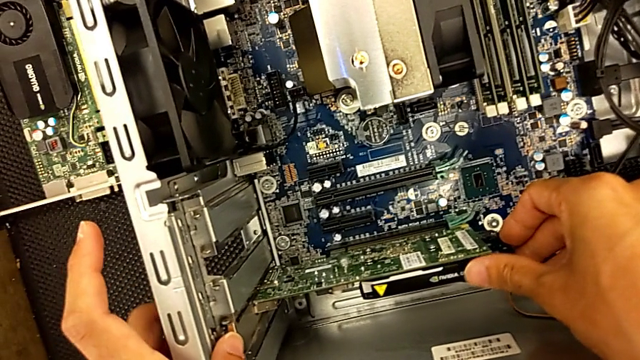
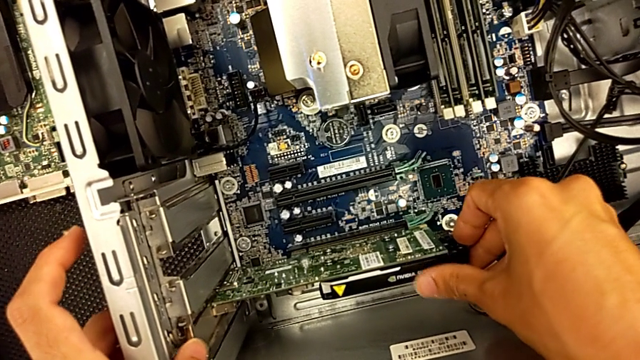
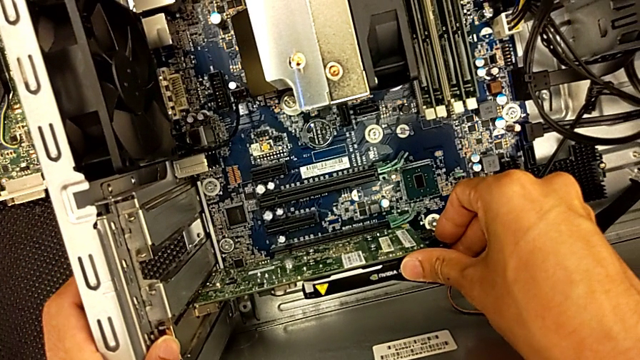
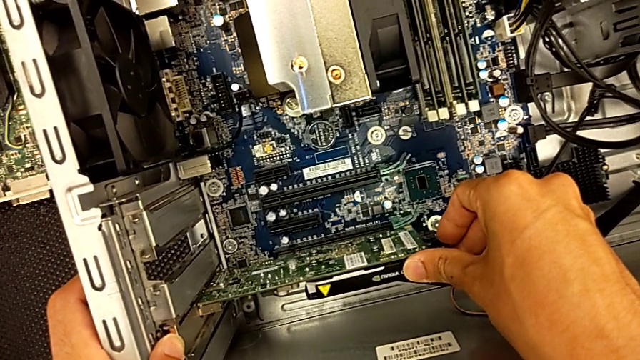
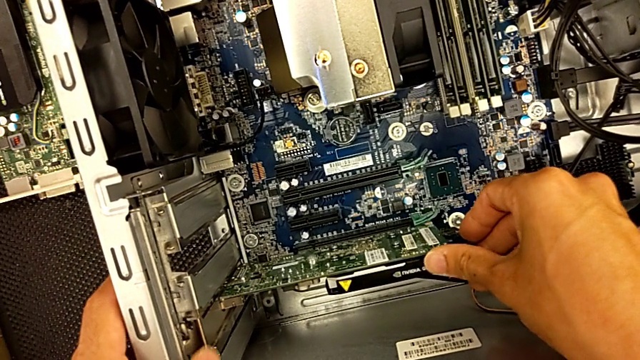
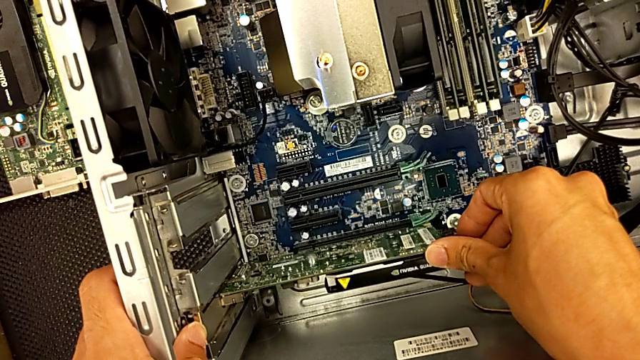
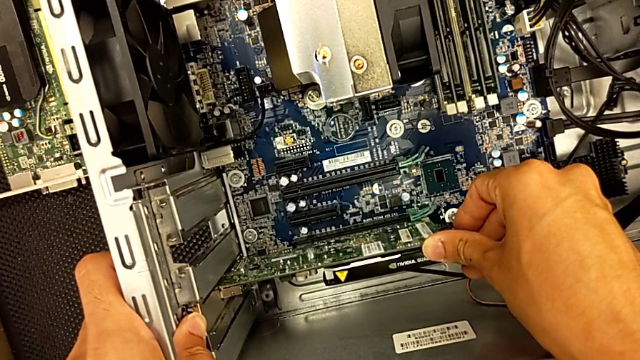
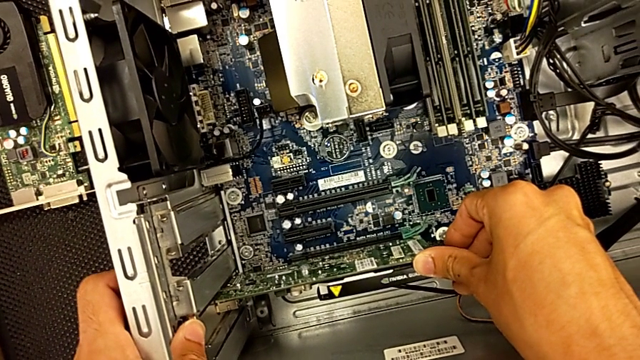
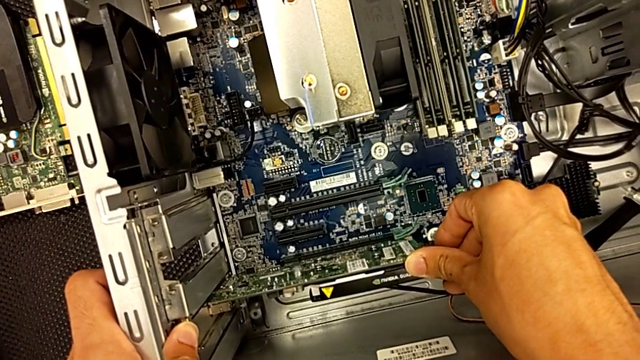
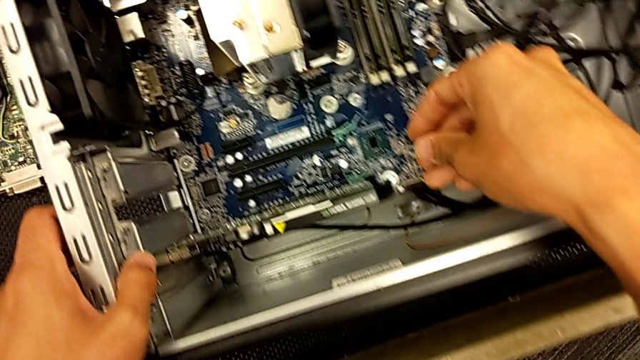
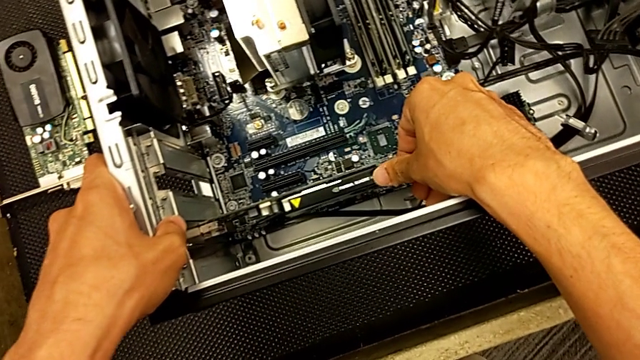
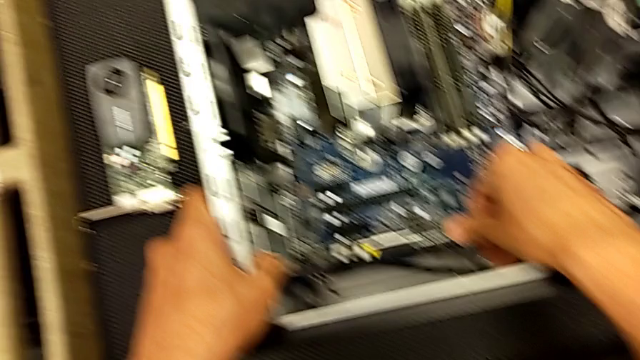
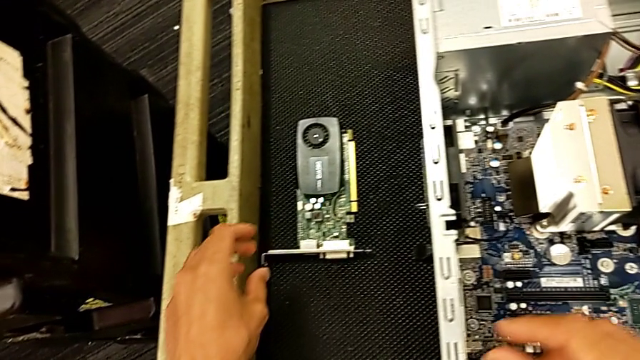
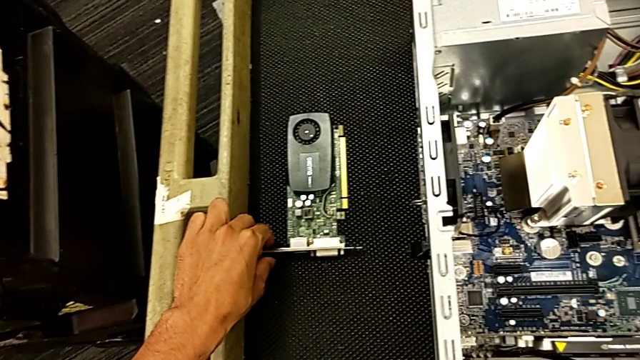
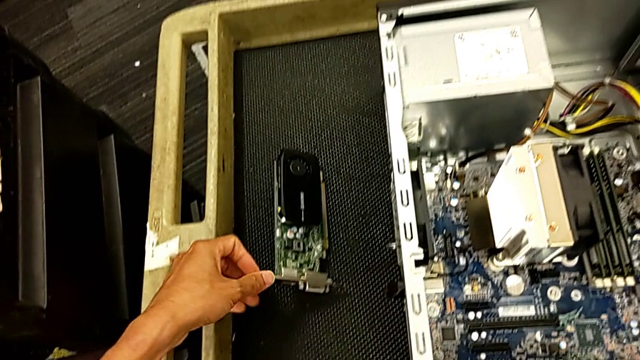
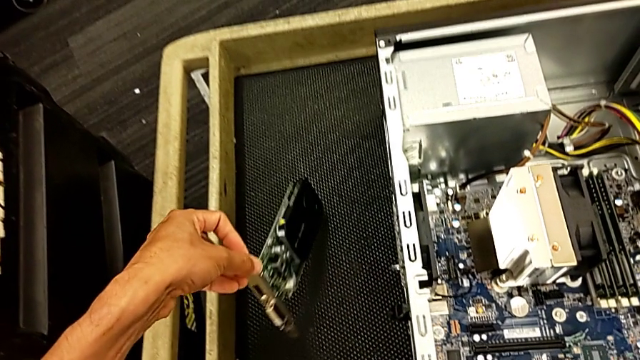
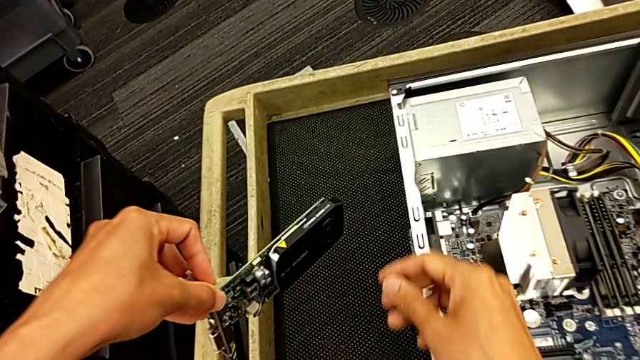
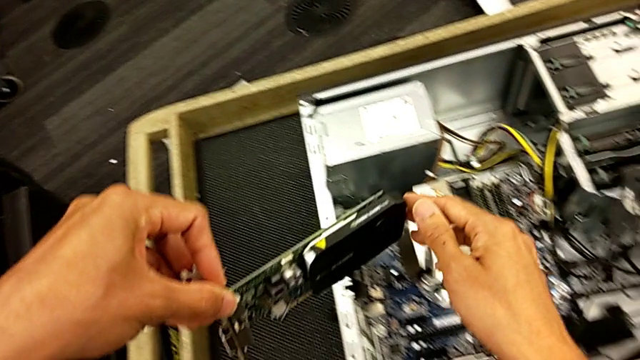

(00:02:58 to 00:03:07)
The camera wearer is changing the graphics card. They keep inserting the first graphic card and grab the graphic card.

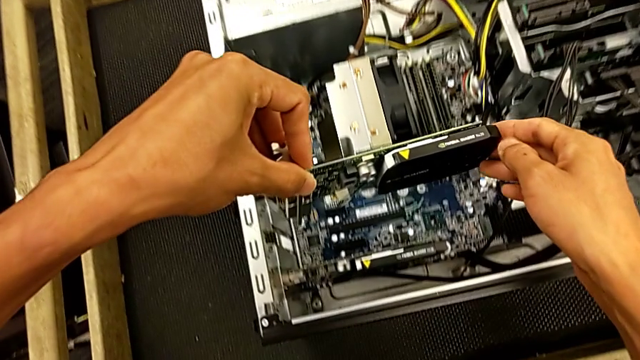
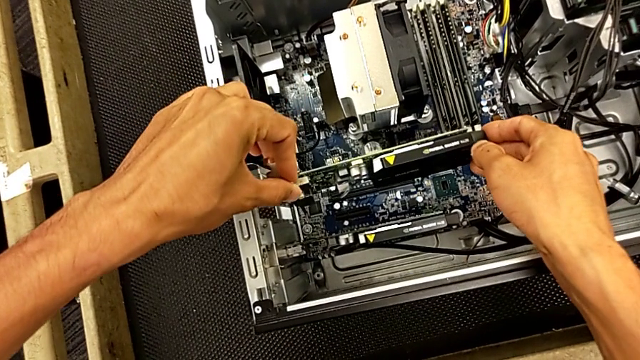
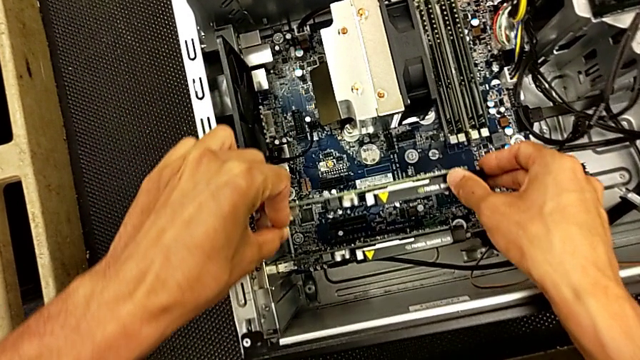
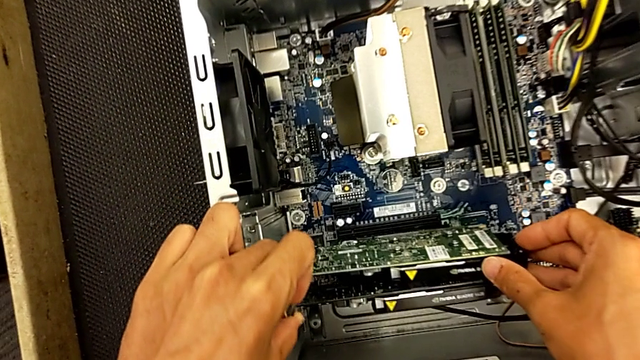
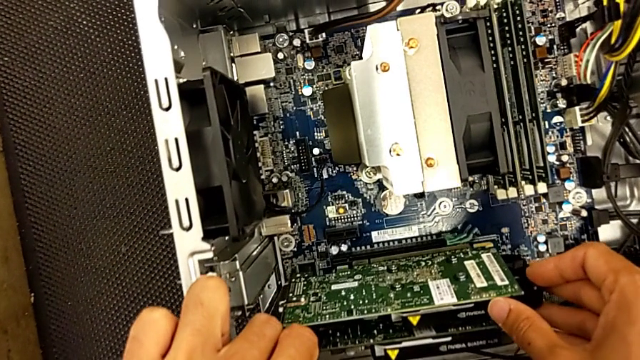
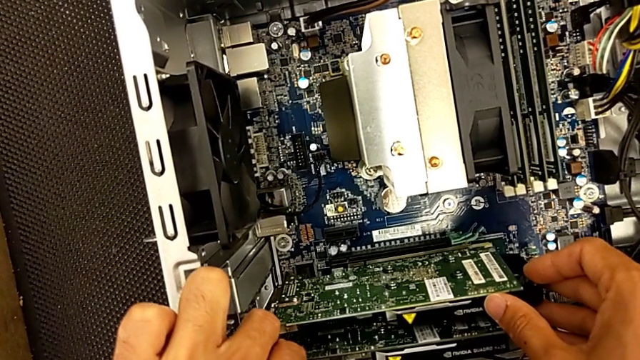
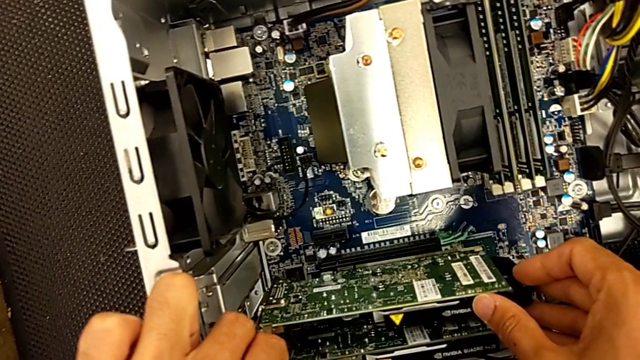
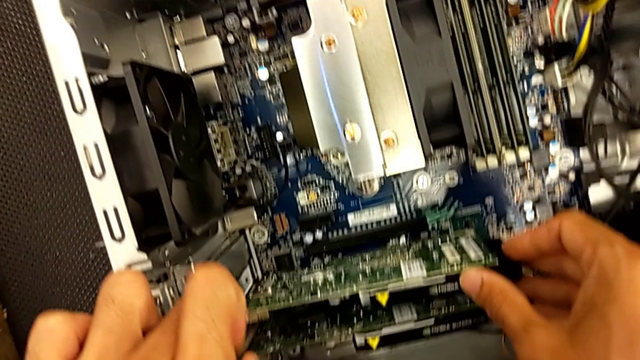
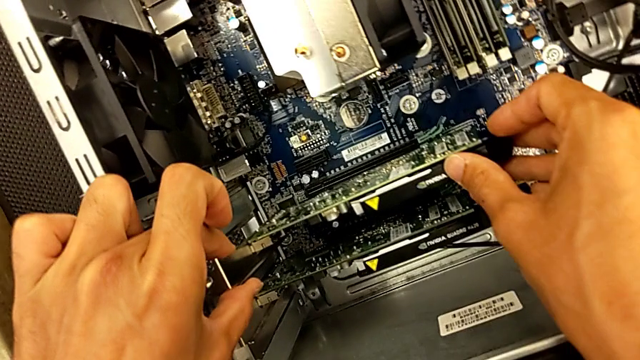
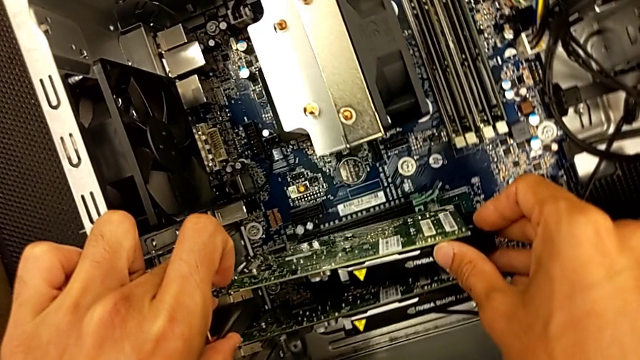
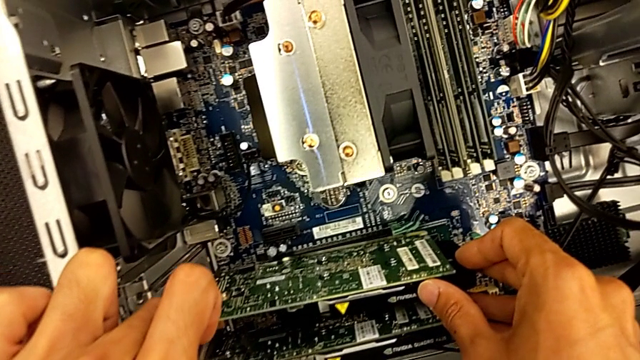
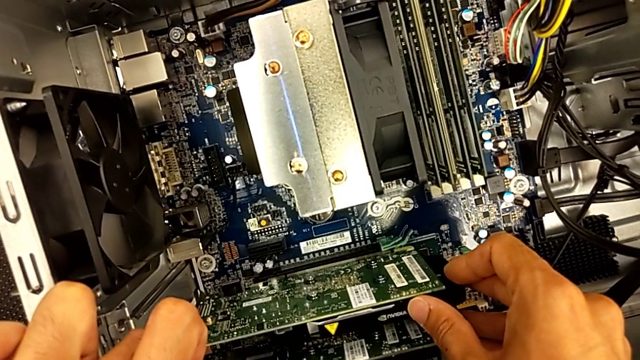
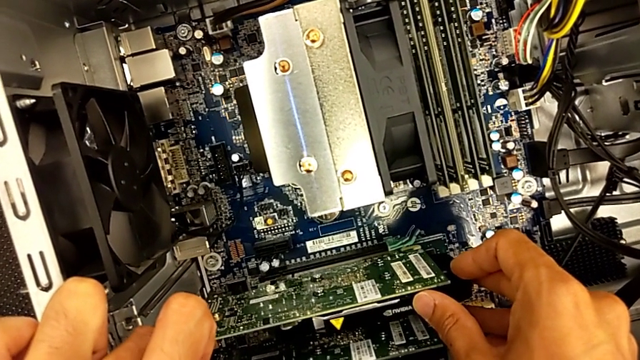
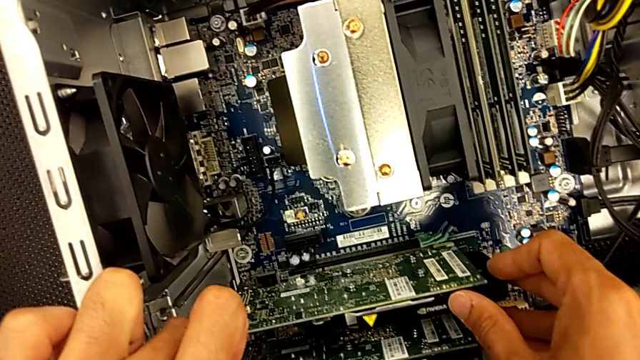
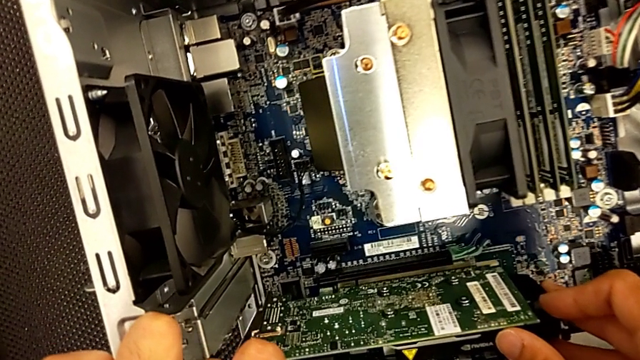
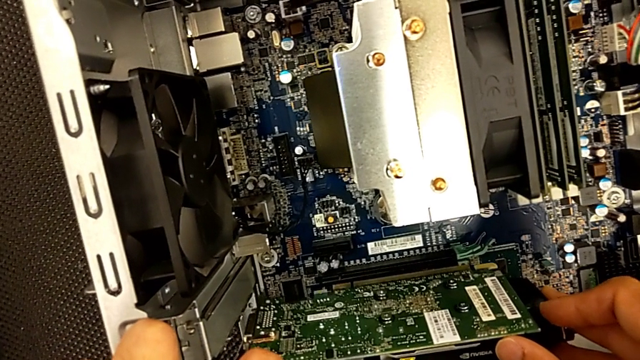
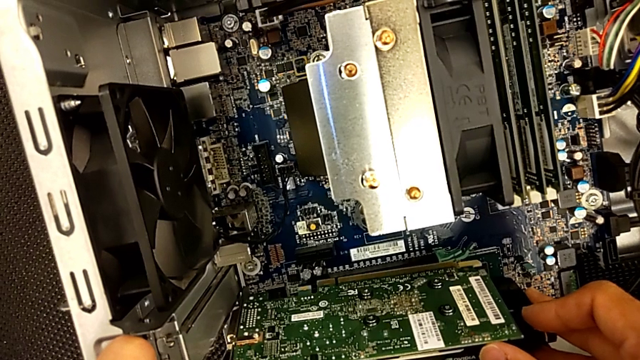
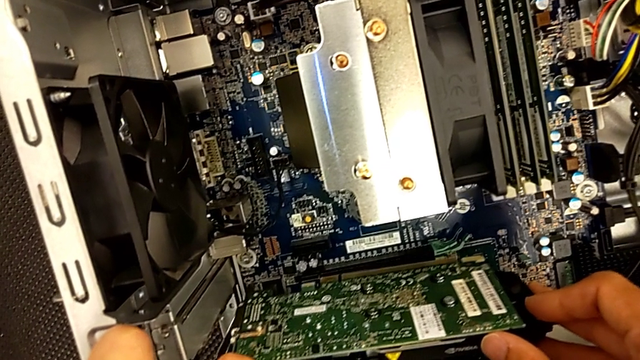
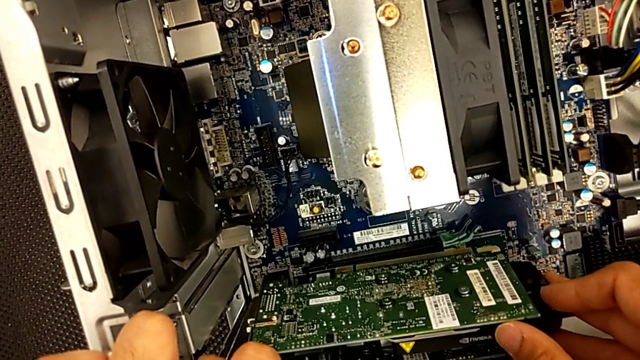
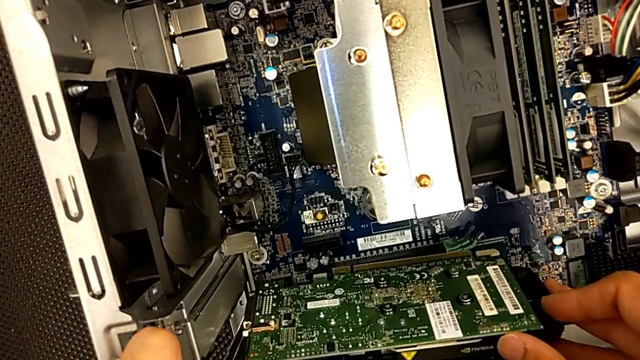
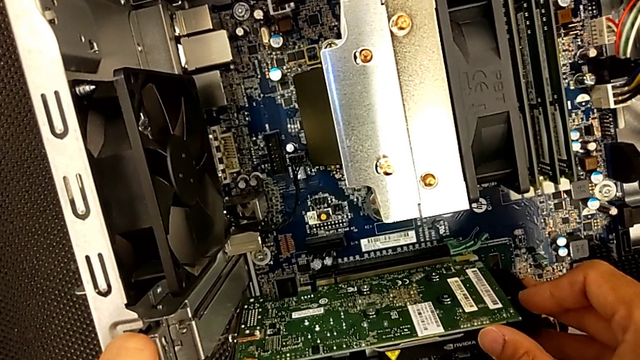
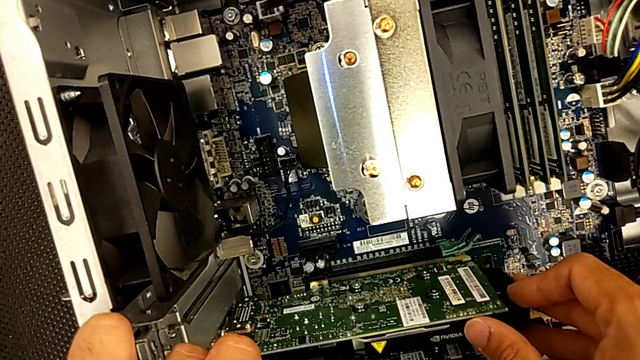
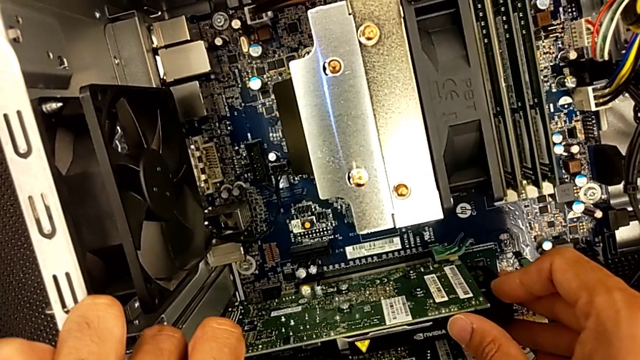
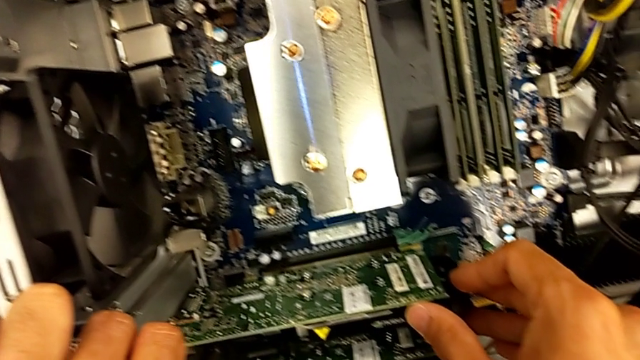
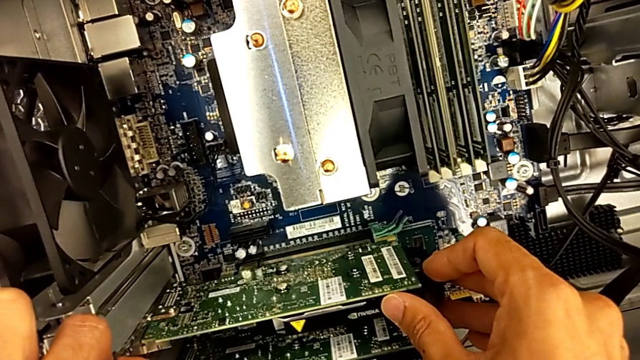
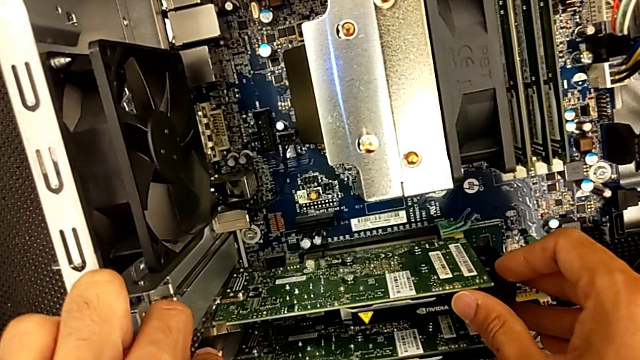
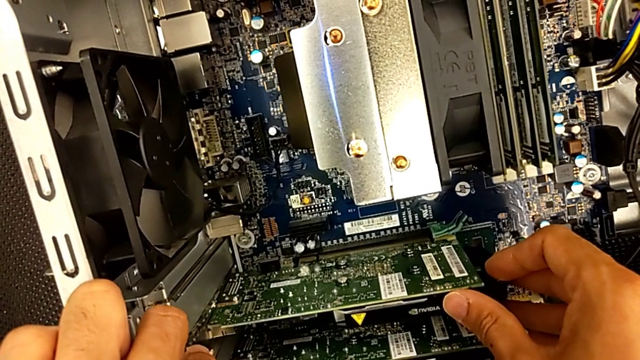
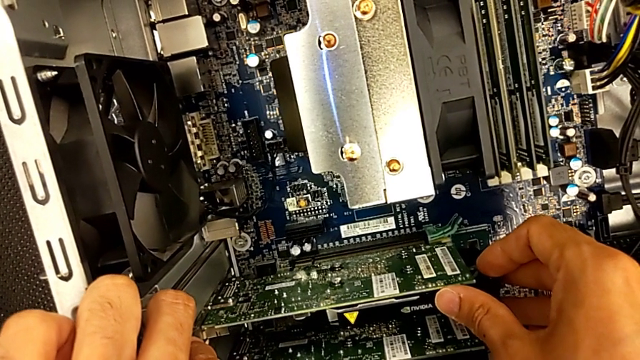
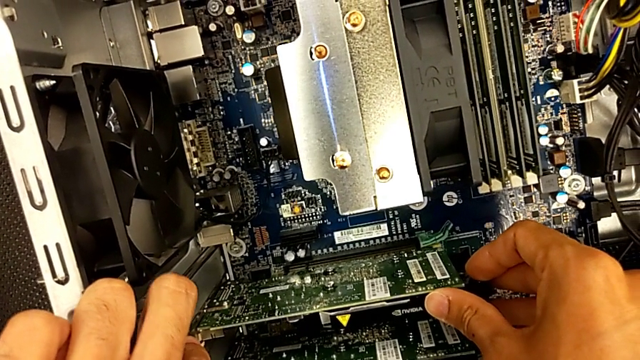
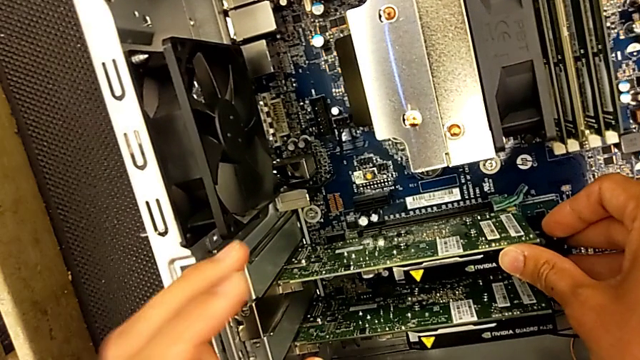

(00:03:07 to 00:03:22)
The camera wearer is changing the graphics card. They begin to insert the second graphic card.
